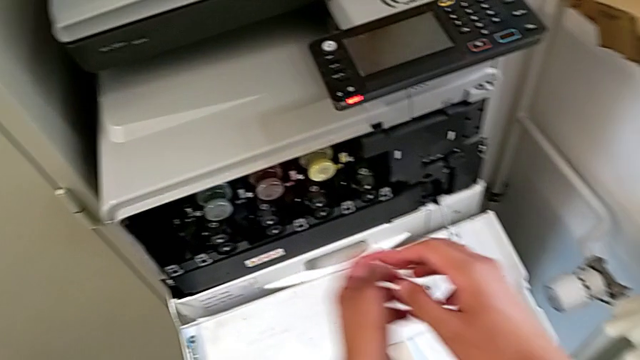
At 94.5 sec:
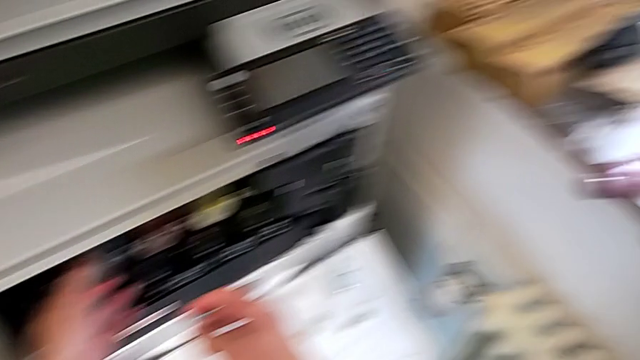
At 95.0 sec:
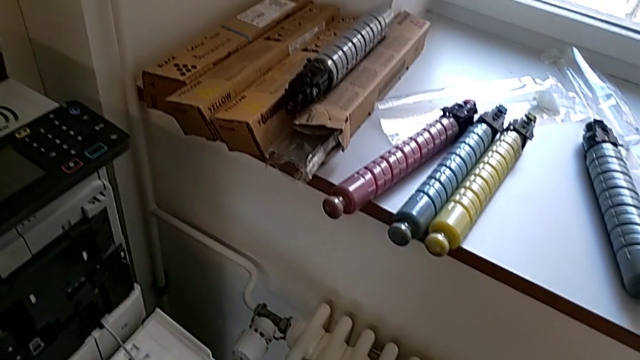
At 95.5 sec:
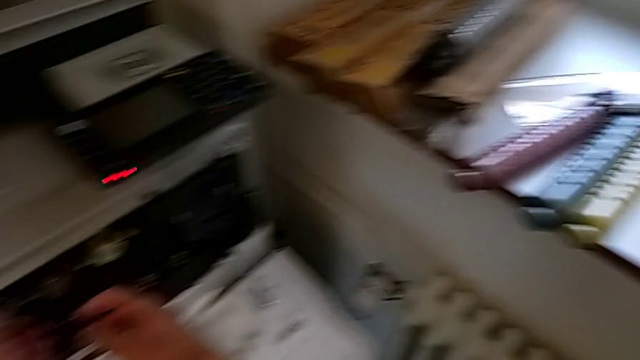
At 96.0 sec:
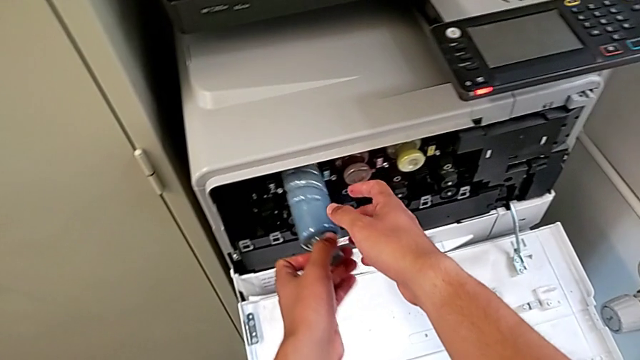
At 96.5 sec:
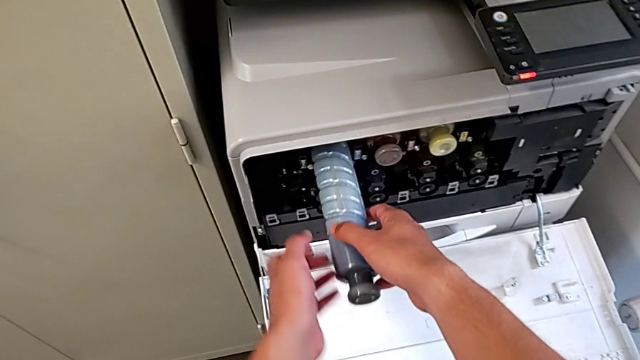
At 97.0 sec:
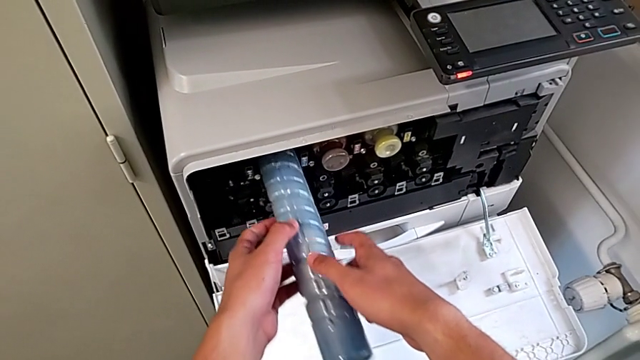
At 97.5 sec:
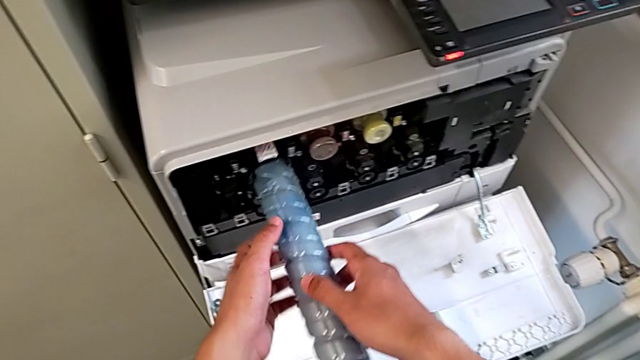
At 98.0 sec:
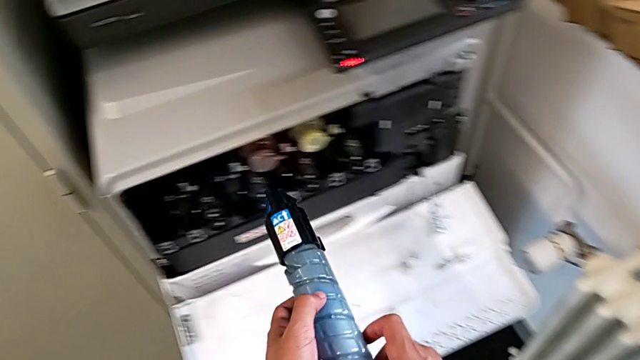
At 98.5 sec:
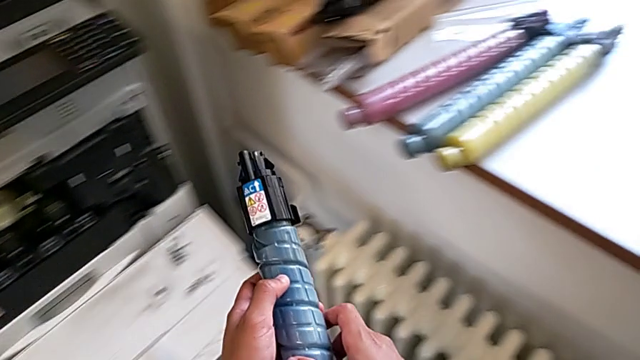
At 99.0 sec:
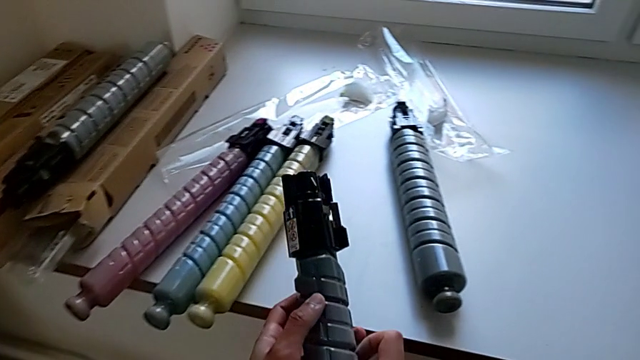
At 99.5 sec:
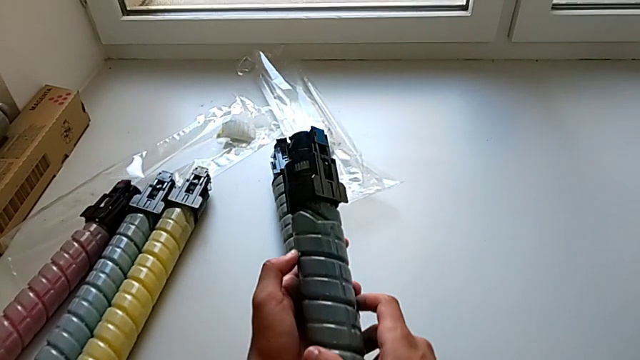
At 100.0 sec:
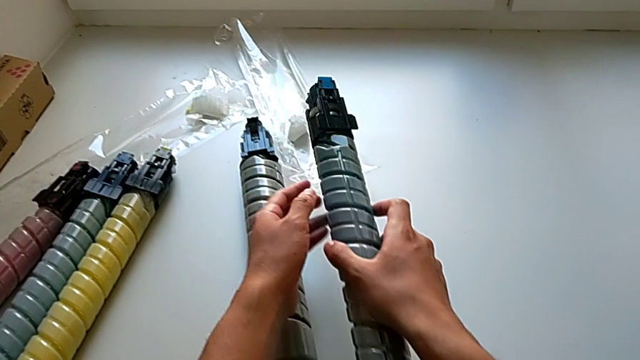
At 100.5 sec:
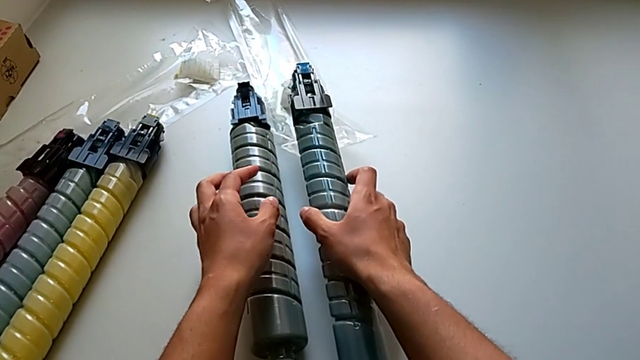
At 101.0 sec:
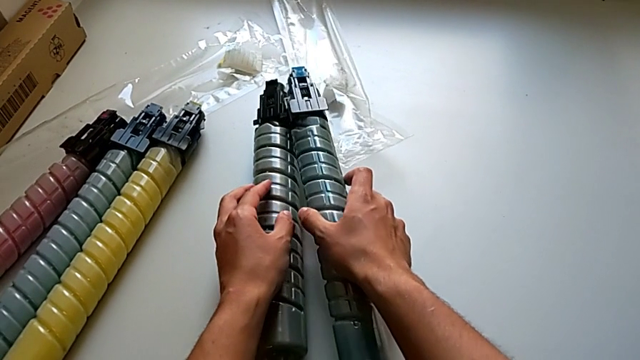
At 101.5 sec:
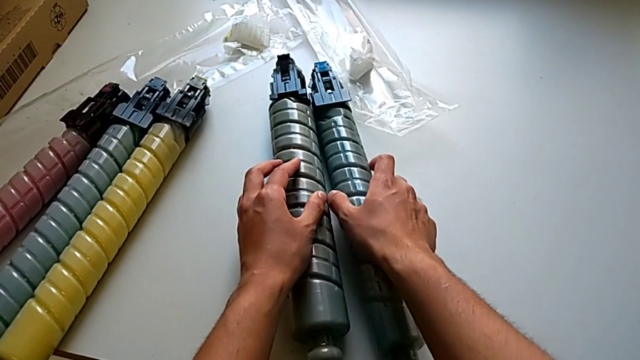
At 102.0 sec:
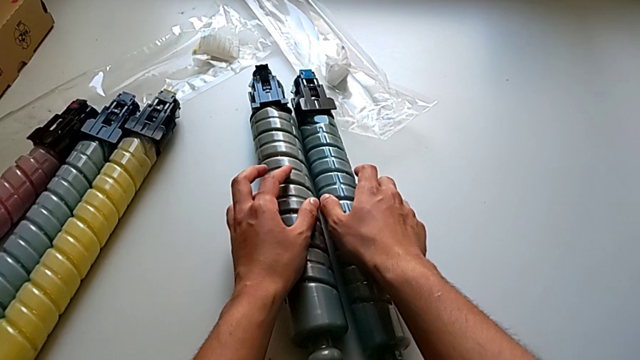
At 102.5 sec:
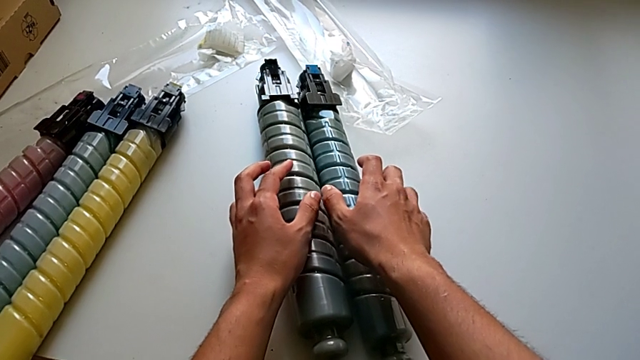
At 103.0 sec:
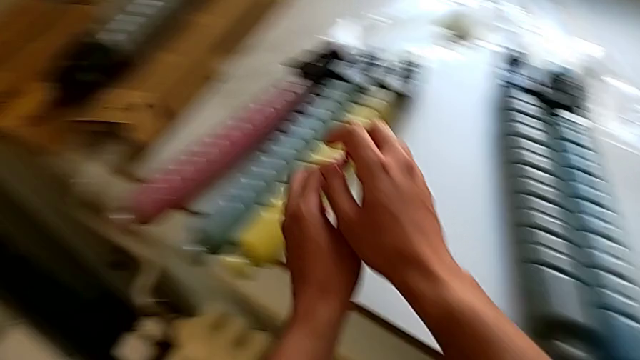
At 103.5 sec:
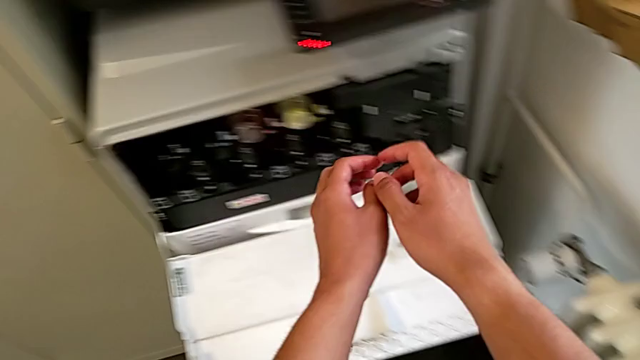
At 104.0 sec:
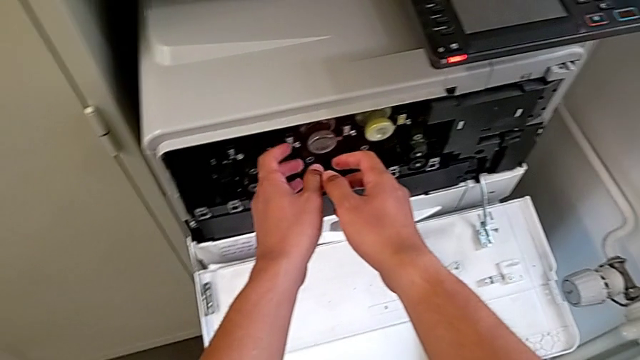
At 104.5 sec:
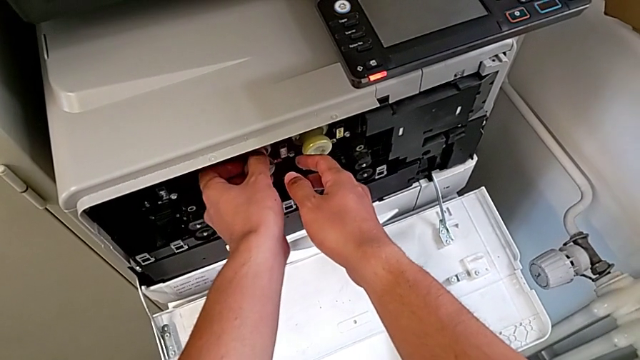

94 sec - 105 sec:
The camera wearer is exchanging the ink cartridge. They pull the blue ink cartridge, withdraw it and place it. They approach the magenta ink cartridge and begin to grab it.

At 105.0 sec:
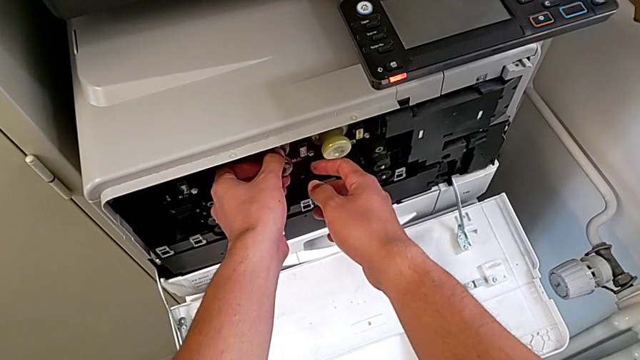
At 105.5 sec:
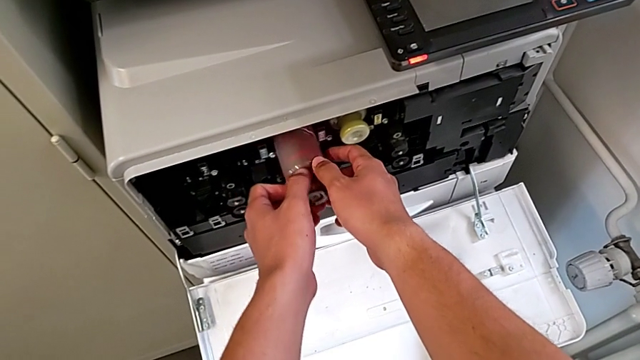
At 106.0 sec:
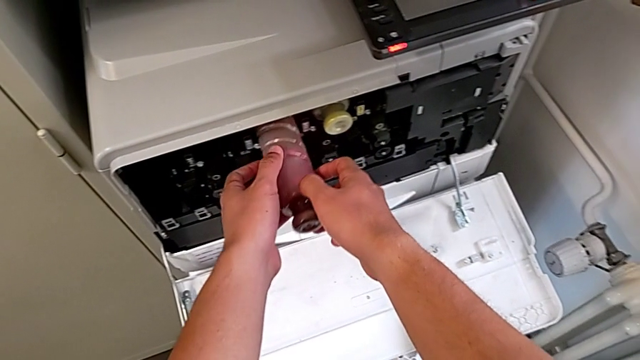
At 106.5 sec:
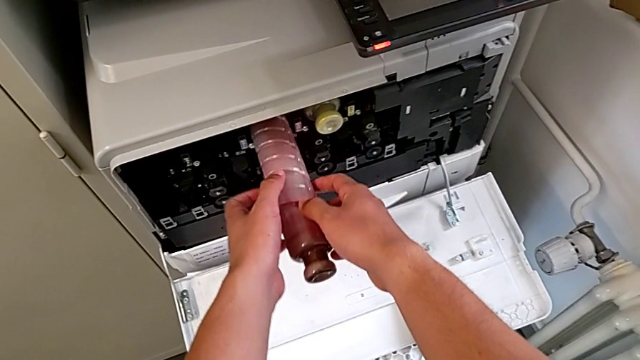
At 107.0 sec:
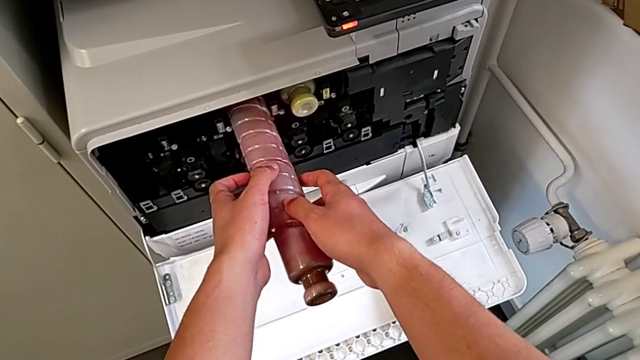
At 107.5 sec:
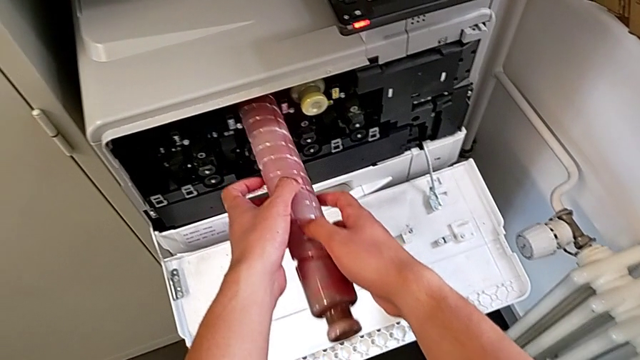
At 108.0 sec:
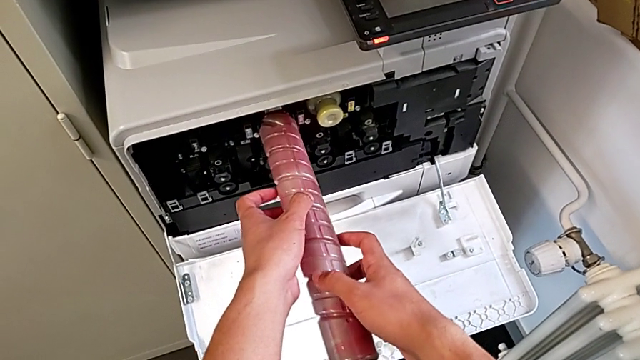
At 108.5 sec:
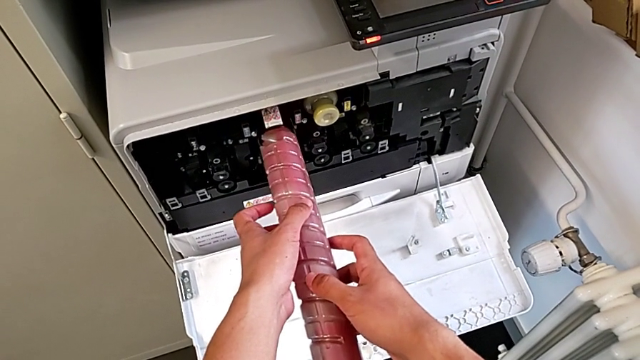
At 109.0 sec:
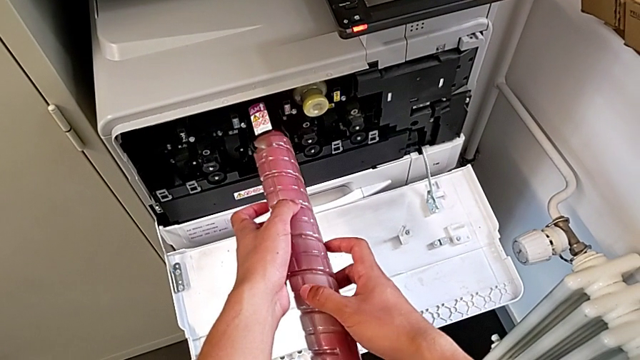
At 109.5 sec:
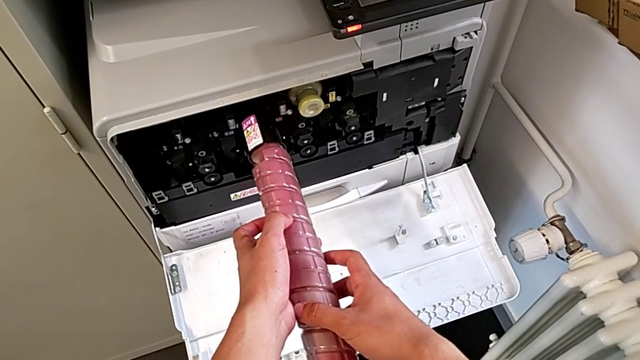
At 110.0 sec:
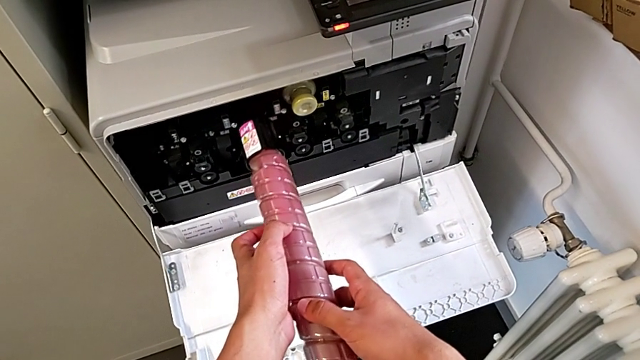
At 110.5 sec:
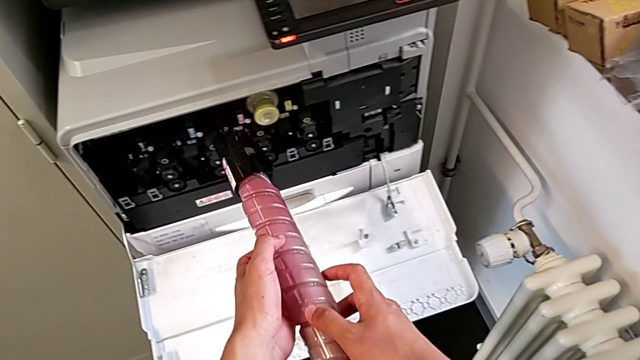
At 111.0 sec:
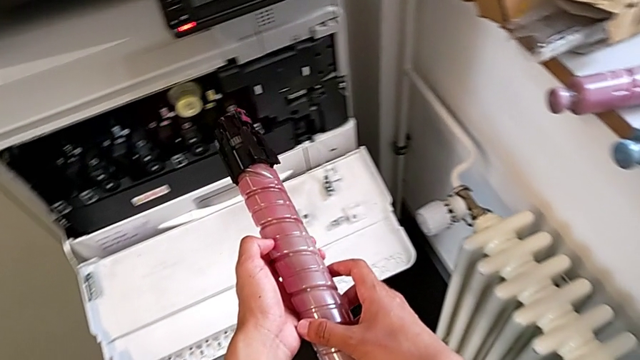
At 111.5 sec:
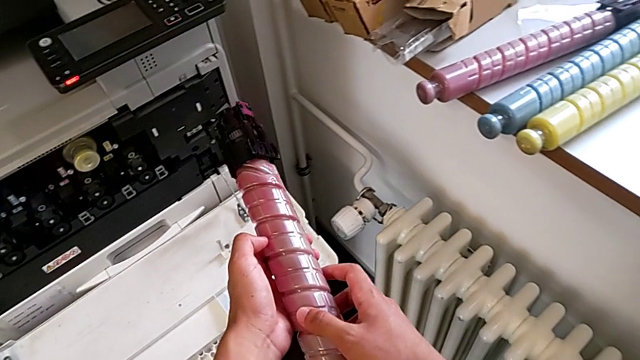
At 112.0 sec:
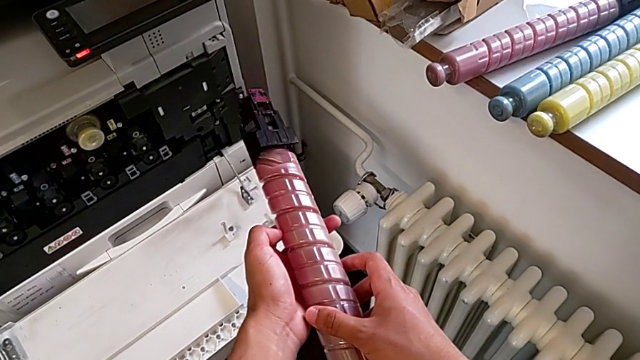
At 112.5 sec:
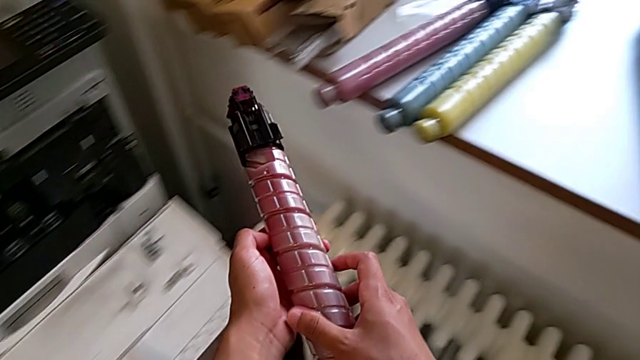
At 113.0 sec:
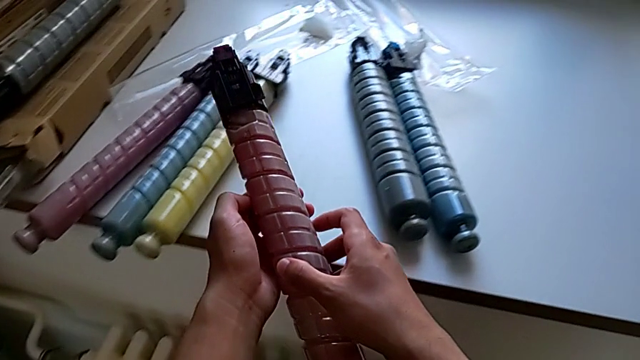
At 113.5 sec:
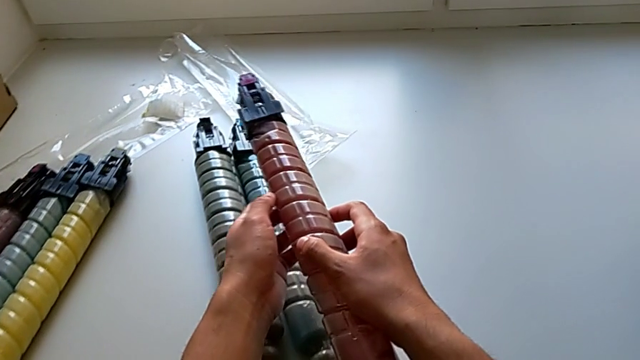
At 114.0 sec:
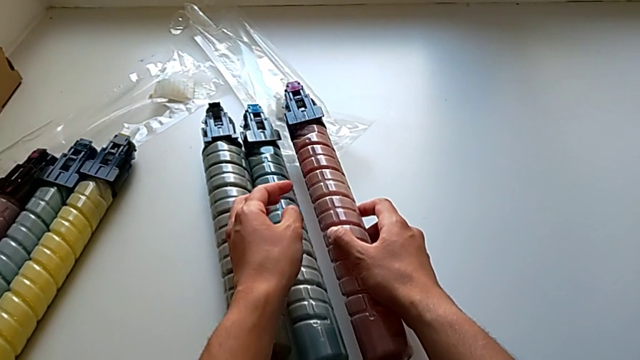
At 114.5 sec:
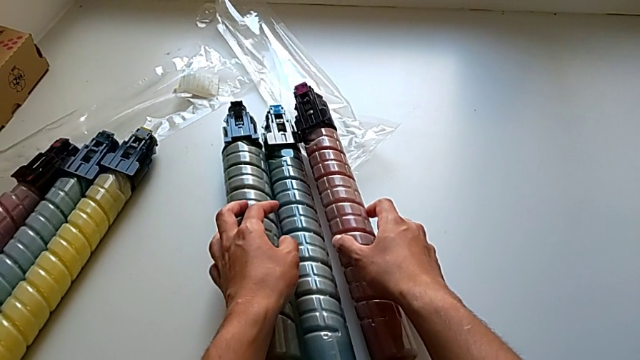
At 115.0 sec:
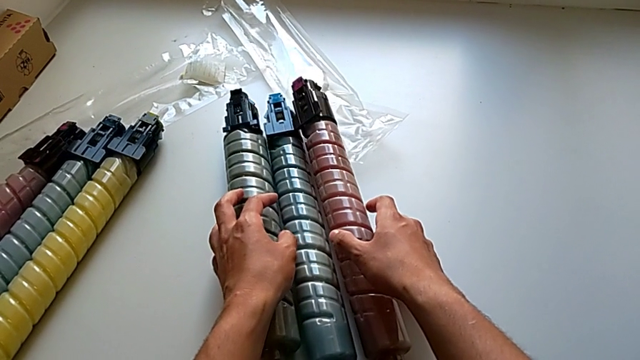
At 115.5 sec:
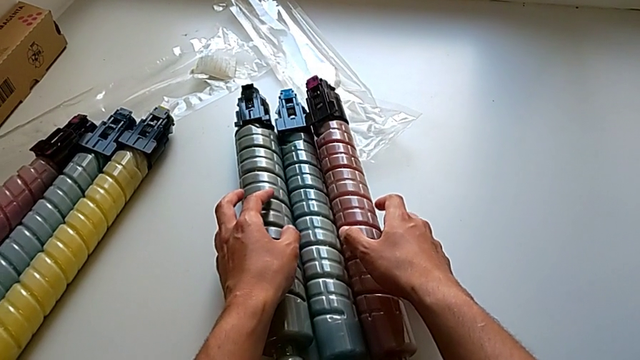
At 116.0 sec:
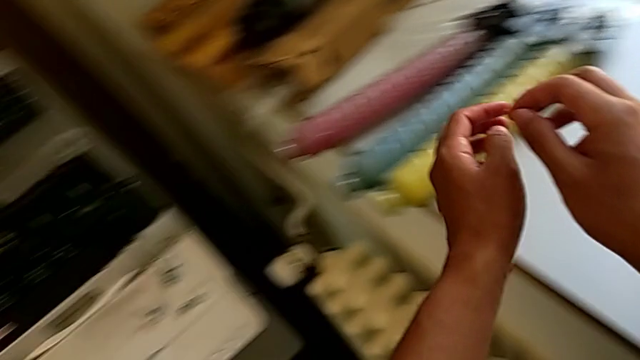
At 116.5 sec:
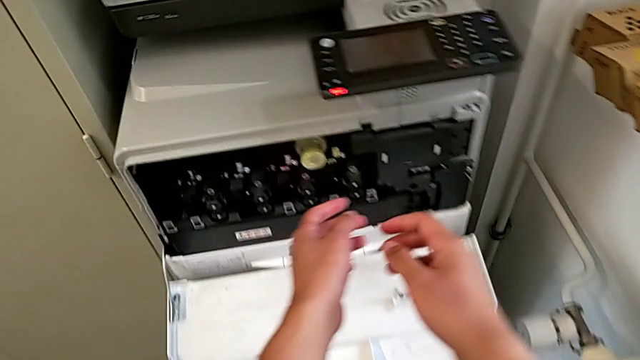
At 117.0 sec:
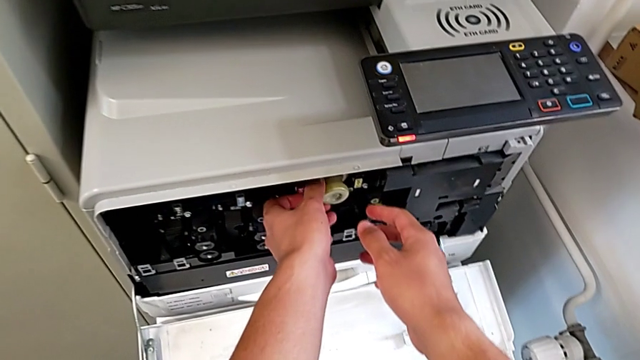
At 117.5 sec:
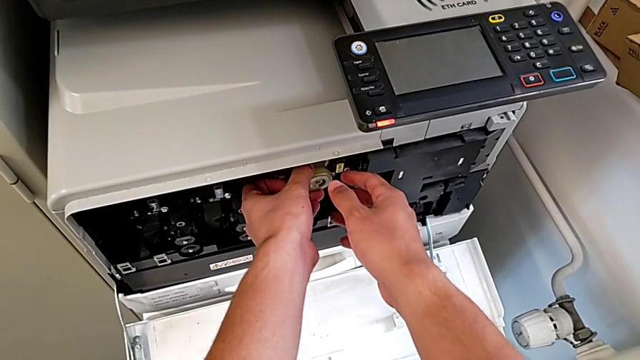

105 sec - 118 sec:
The camera wearer is exchanging the ink cartridge. They pull the magenta ink cartridge, withdraw it, rotate it and place it. They grab the yellow ink cartridge.
